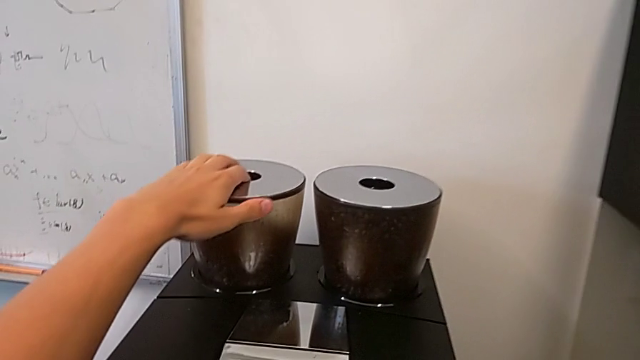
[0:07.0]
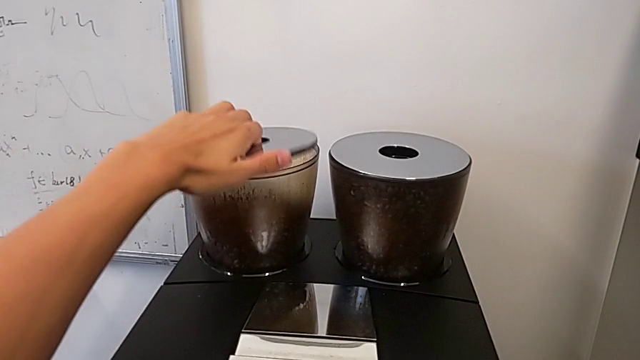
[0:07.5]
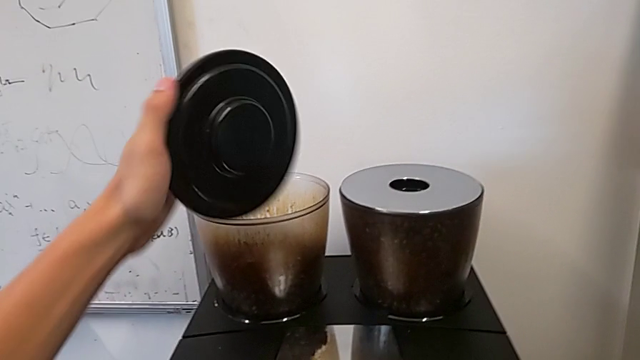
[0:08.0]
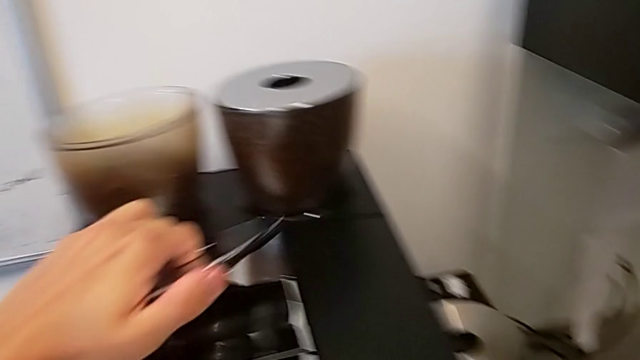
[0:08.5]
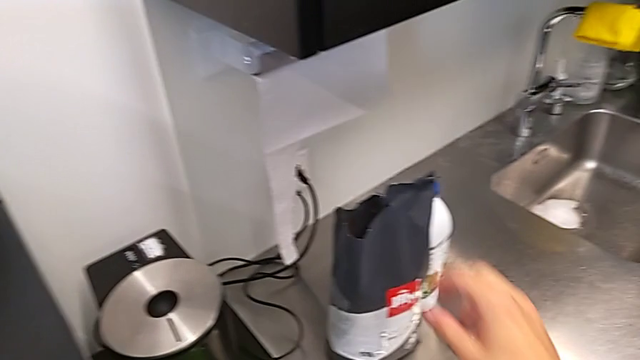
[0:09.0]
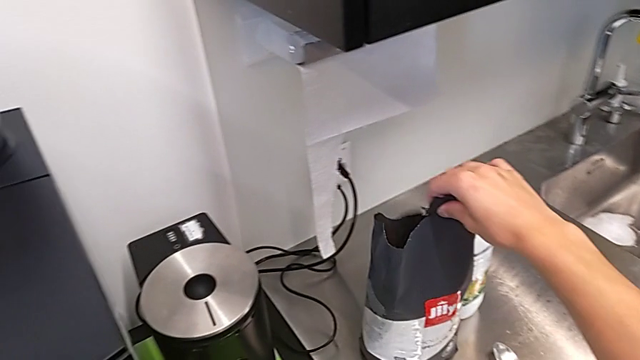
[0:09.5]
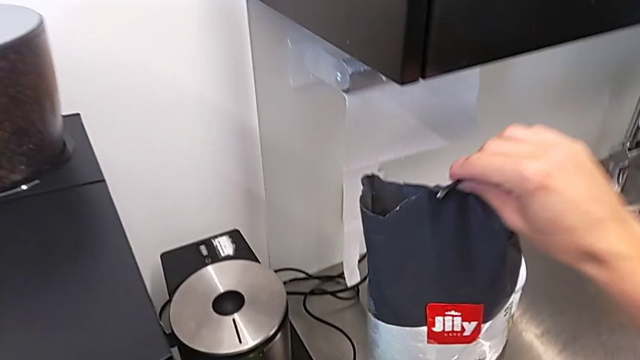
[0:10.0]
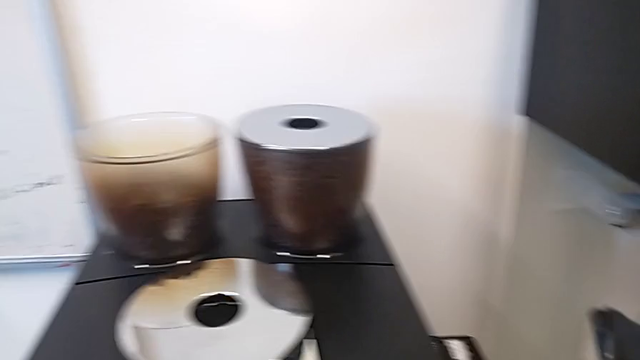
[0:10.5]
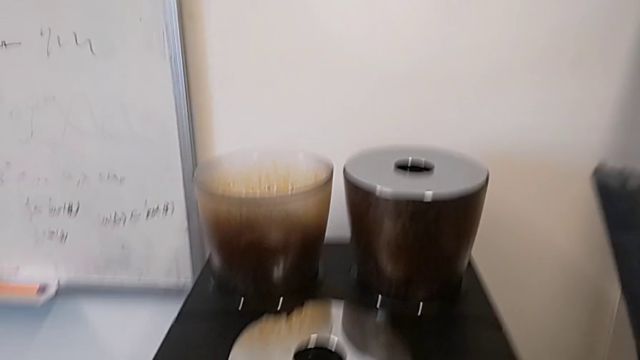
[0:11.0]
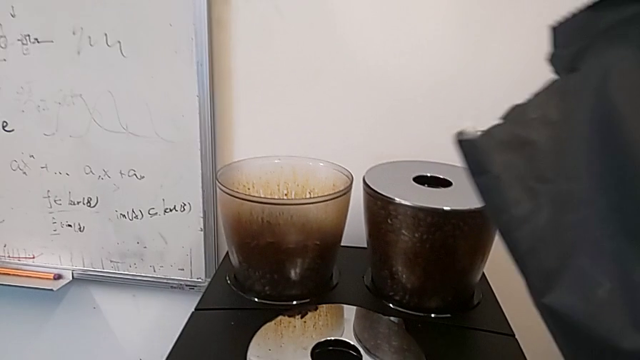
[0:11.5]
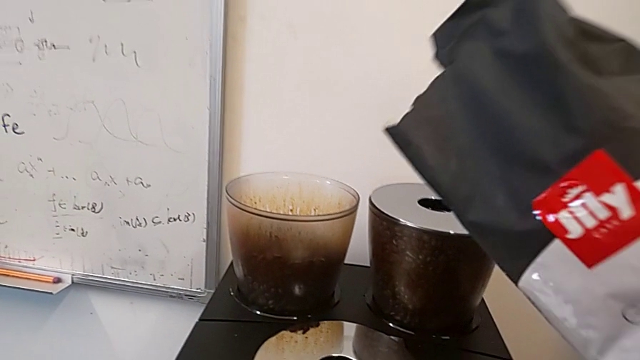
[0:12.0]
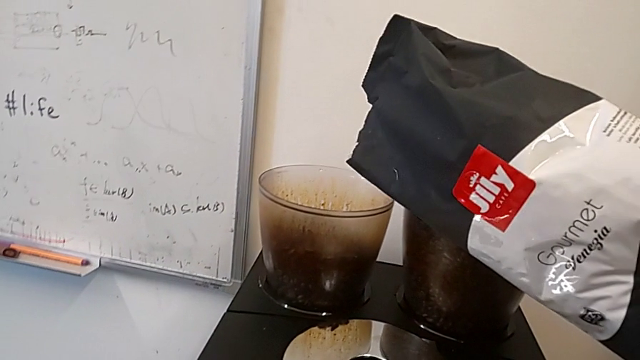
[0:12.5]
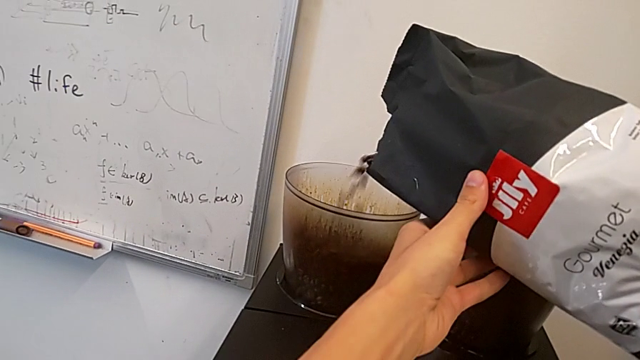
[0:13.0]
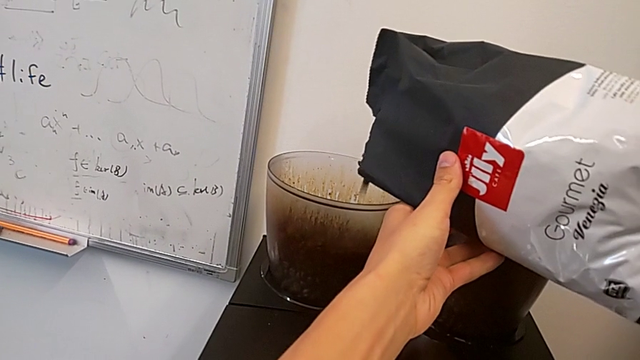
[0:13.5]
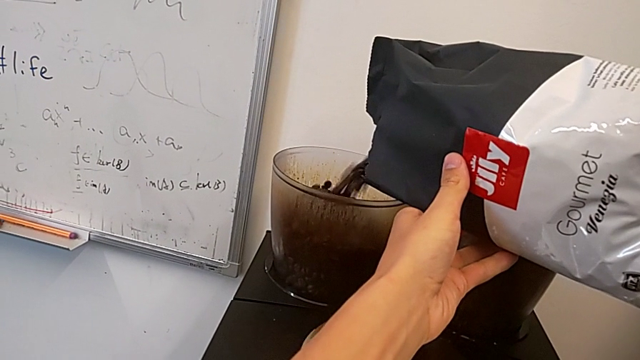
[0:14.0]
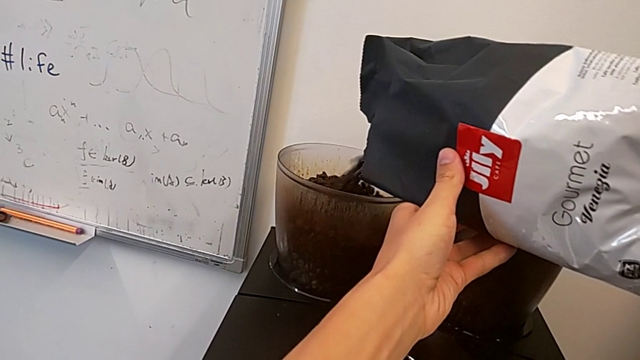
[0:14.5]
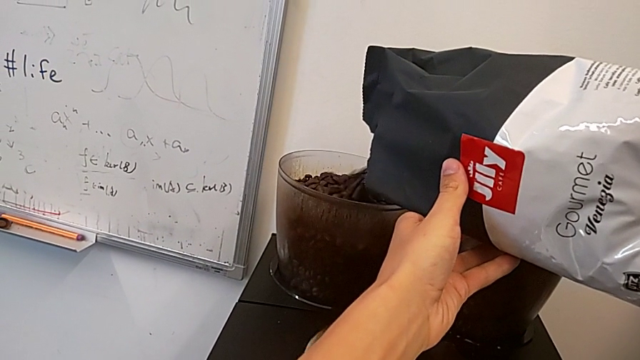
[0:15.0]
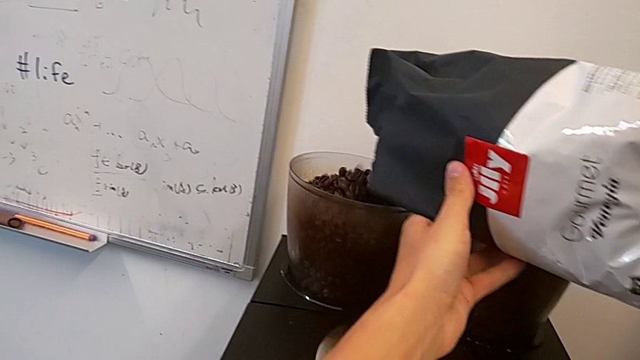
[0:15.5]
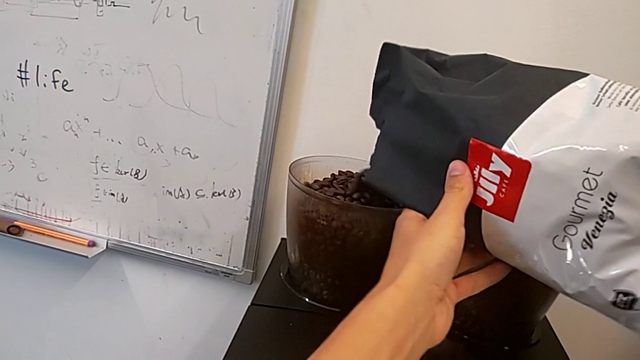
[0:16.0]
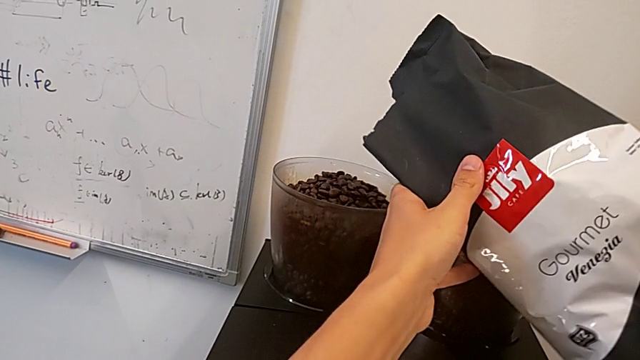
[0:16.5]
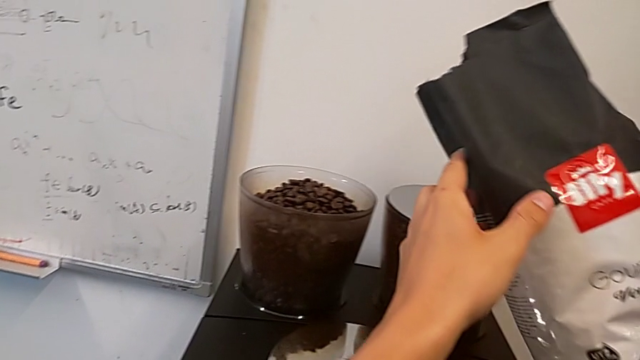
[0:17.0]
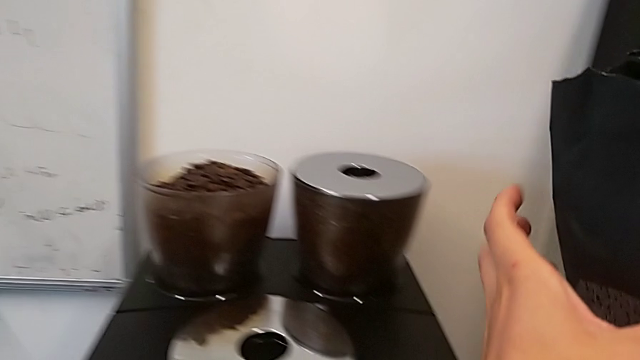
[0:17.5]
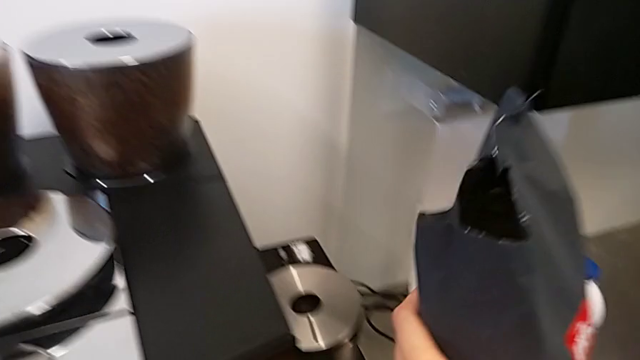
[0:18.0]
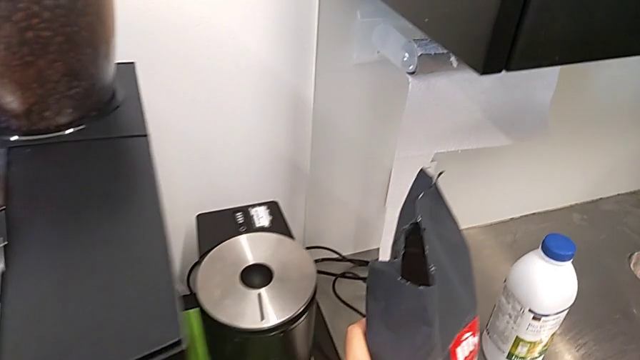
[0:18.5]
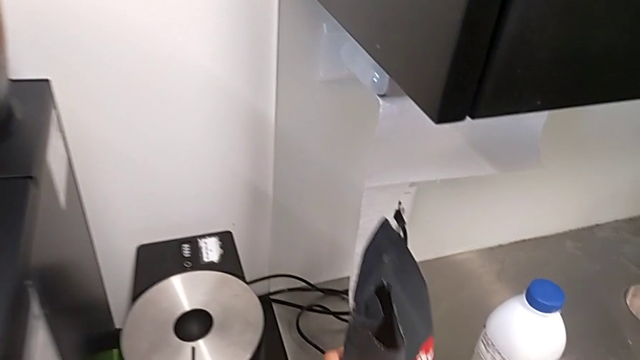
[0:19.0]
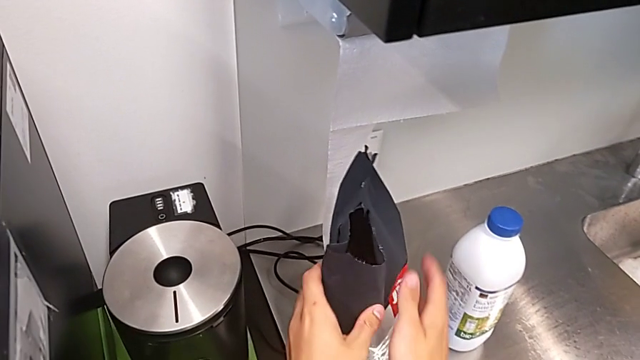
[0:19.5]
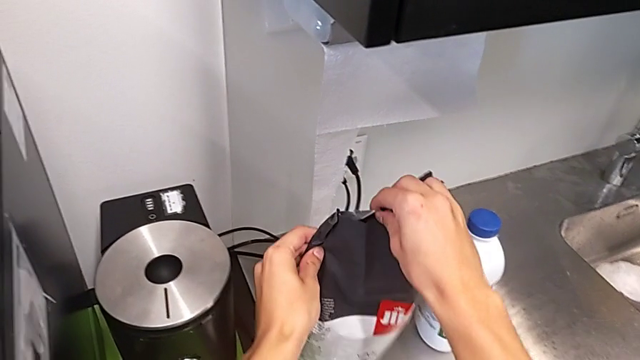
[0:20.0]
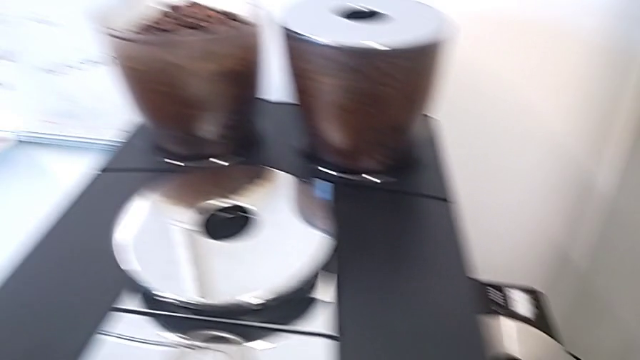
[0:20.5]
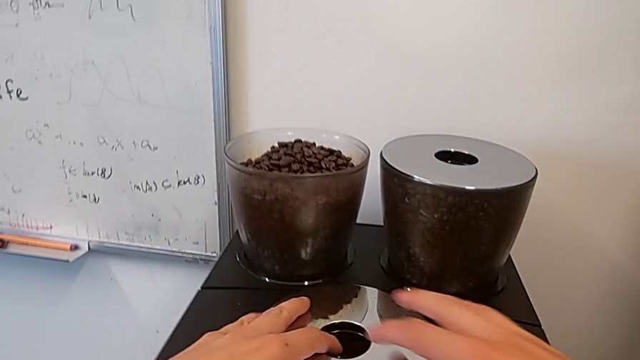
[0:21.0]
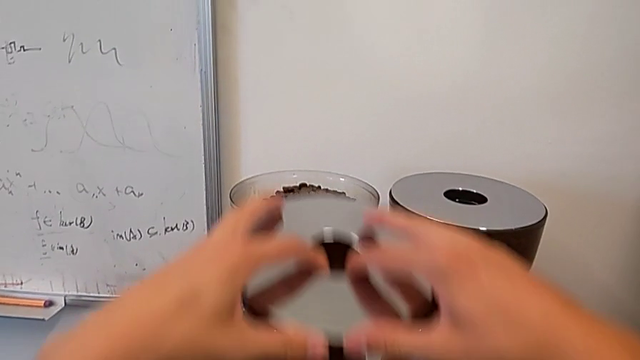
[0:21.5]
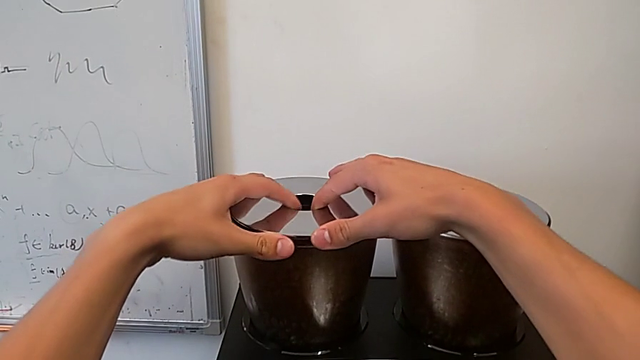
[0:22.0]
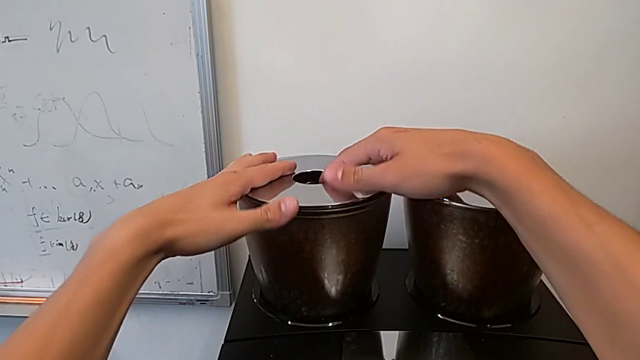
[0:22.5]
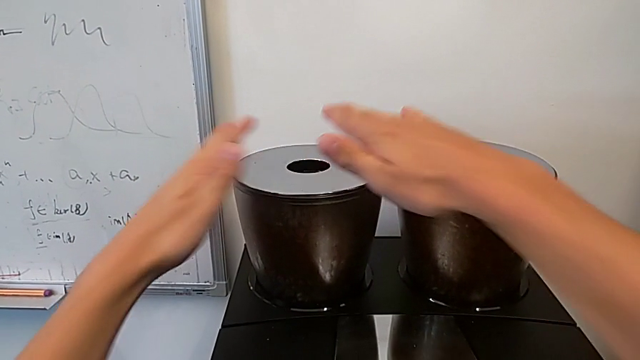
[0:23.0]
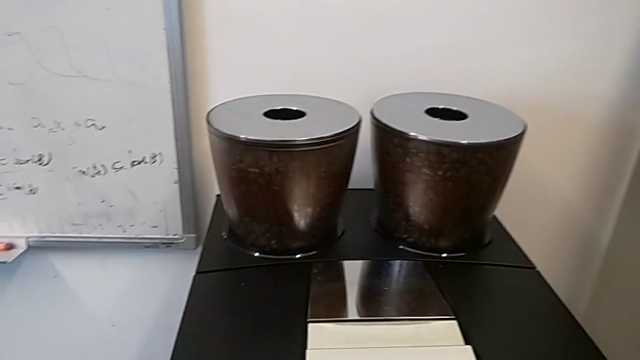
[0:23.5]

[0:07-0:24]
The camera wearer adds coffee beans to the espresso machine. They open the cup lid, grab the coffee bean bag, pour the coffee bean bag, place it, grab the cup lid and close the bean hopper.

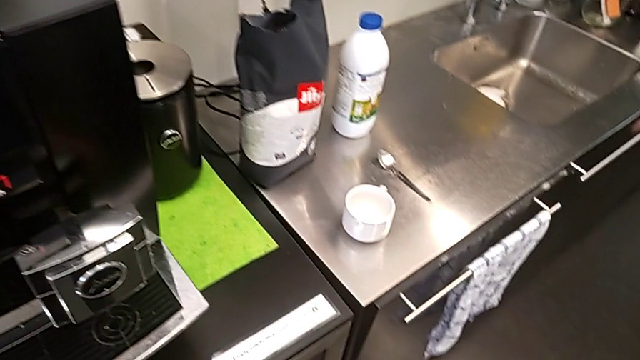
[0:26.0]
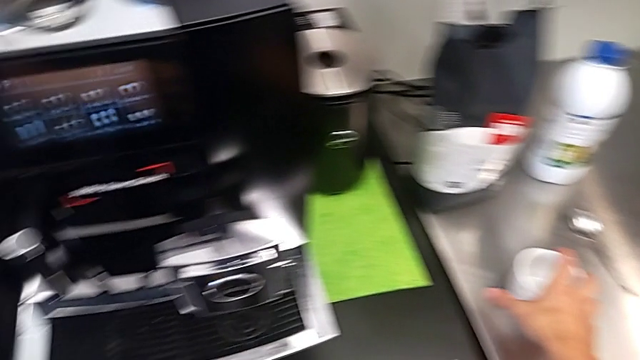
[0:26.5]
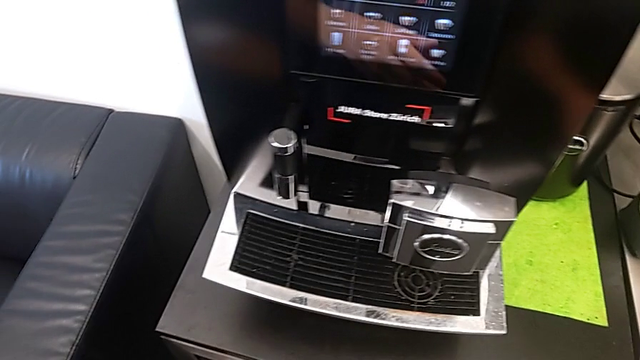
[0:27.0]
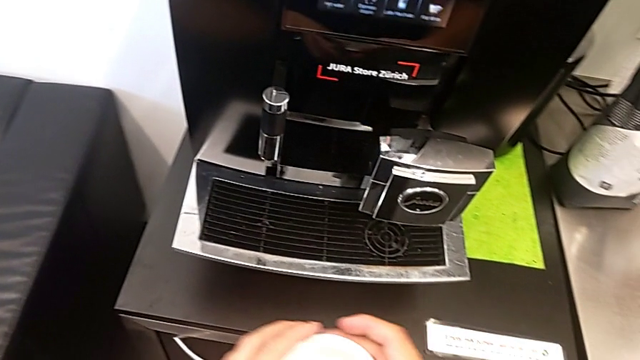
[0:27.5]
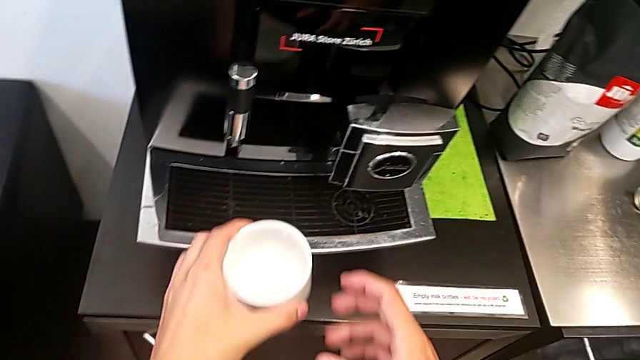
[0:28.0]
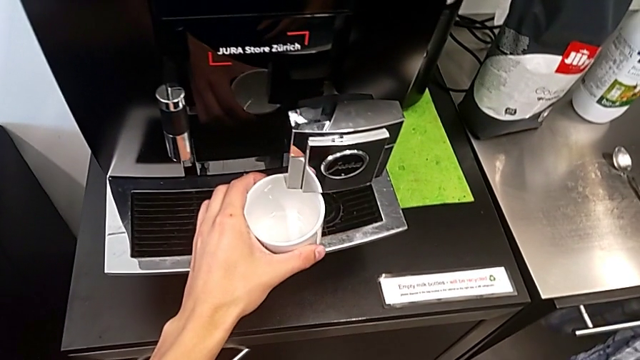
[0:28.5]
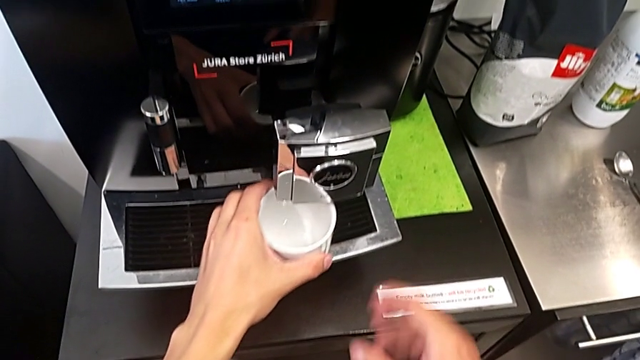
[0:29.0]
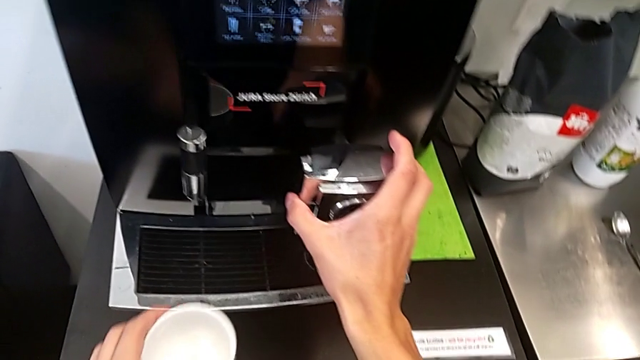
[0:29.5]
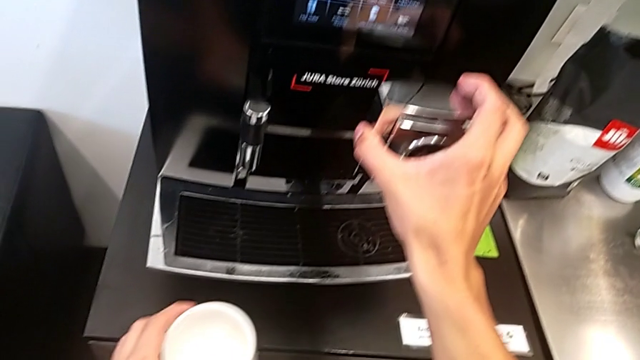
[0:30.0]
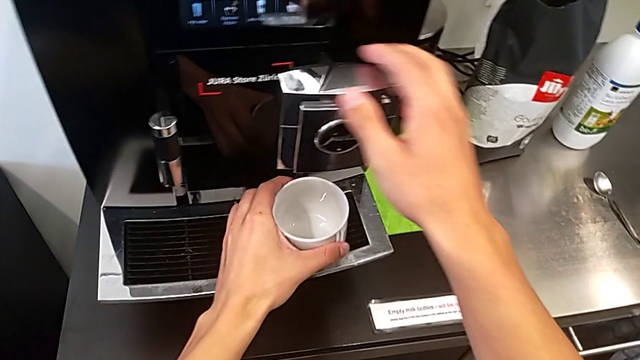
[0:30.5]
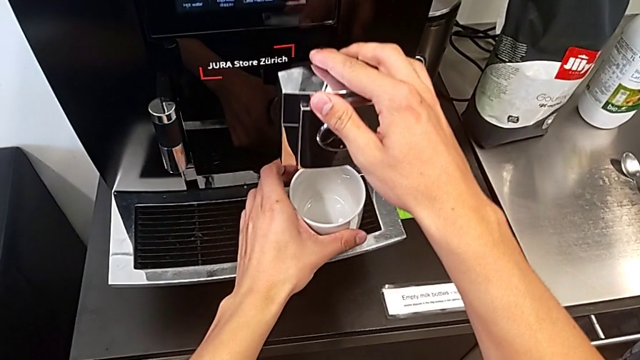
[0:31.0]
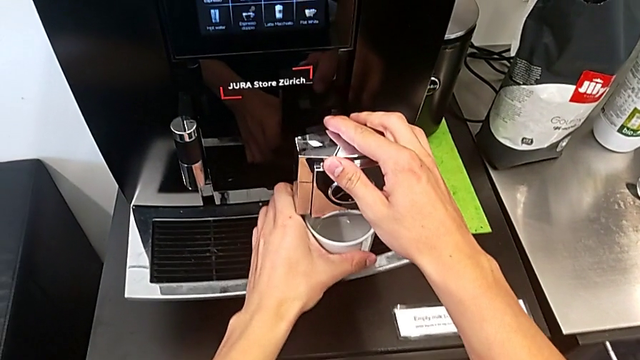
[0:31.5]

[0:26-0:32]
The camera wearer is brewing a cup of coffee. They grab the cup, align it, lift the dispenser, pull it and place the cup.
